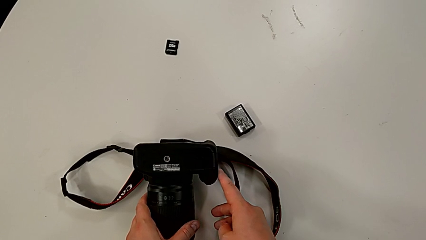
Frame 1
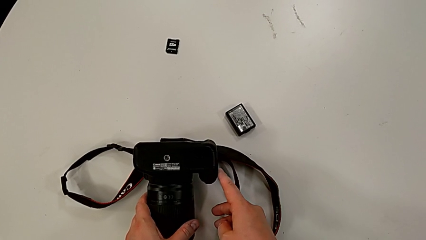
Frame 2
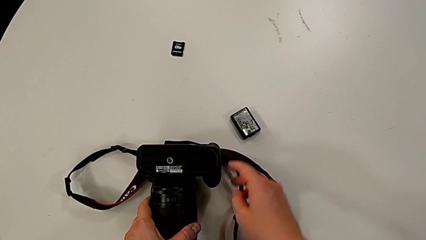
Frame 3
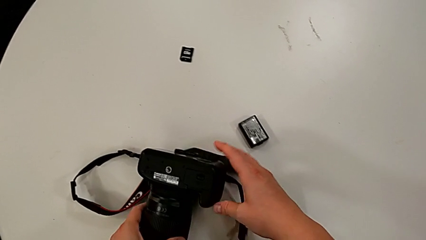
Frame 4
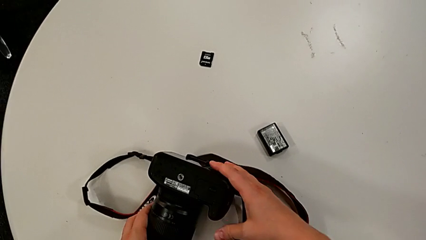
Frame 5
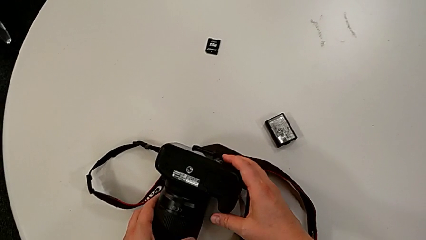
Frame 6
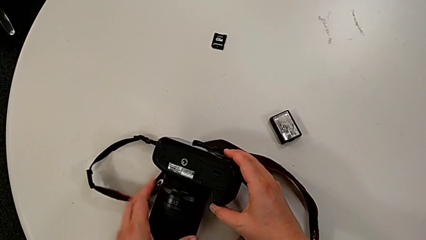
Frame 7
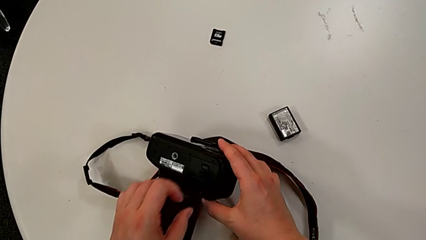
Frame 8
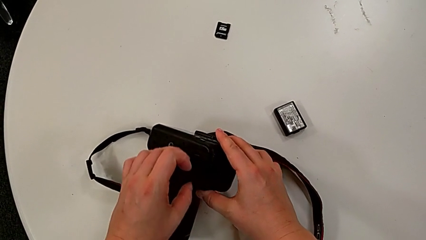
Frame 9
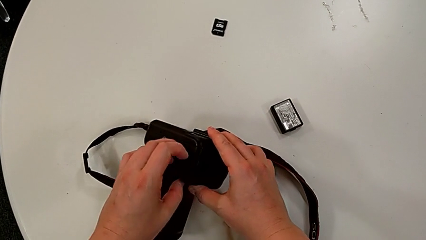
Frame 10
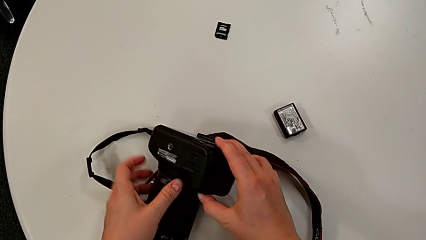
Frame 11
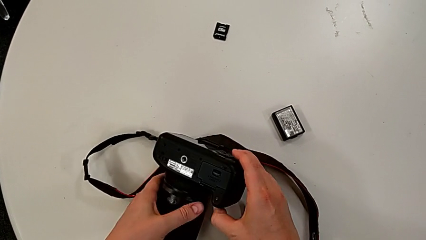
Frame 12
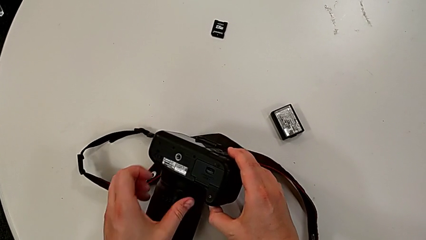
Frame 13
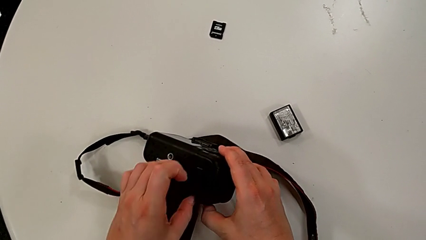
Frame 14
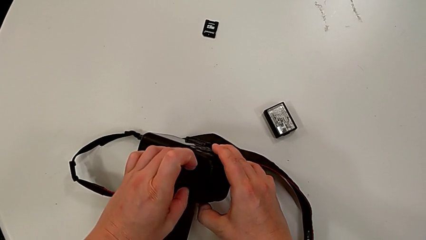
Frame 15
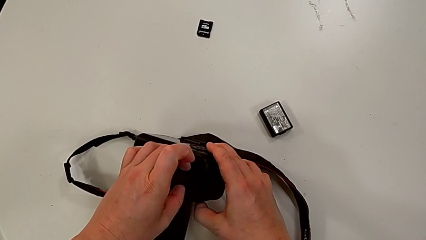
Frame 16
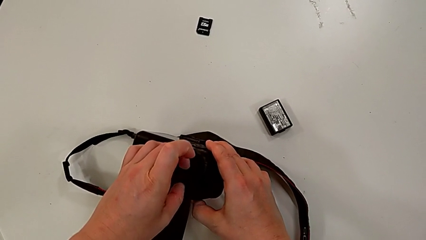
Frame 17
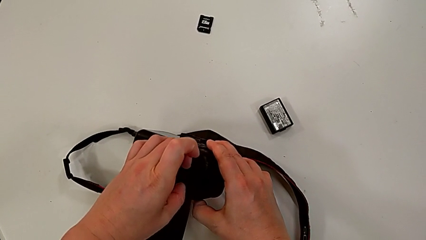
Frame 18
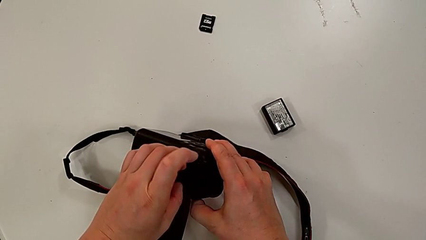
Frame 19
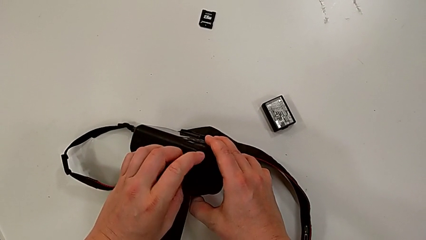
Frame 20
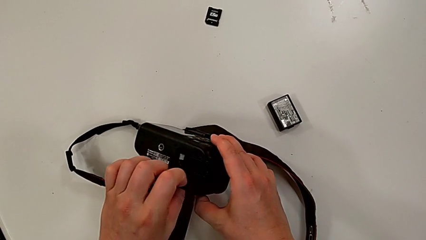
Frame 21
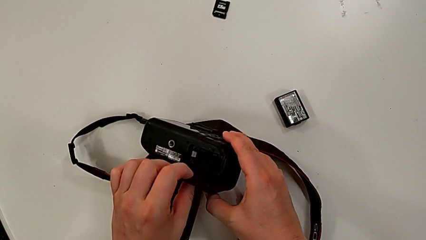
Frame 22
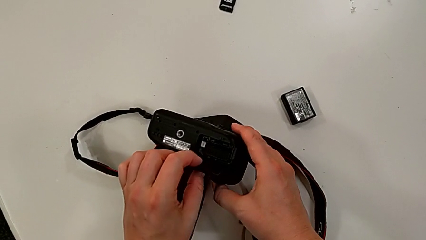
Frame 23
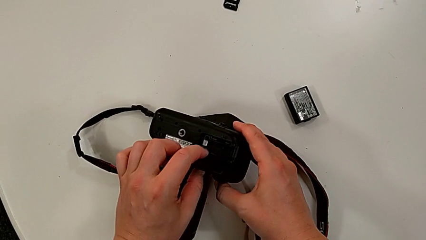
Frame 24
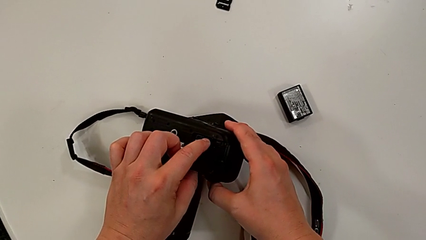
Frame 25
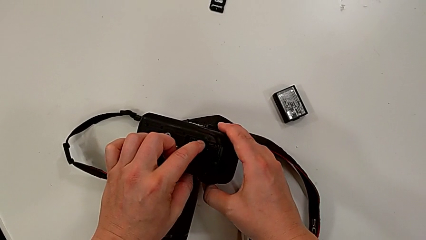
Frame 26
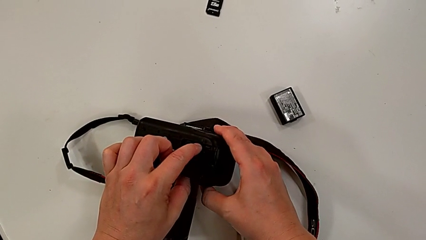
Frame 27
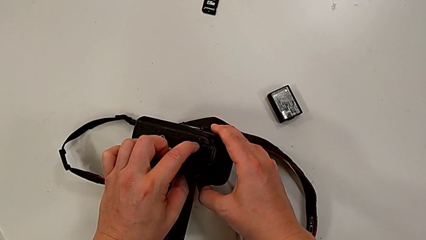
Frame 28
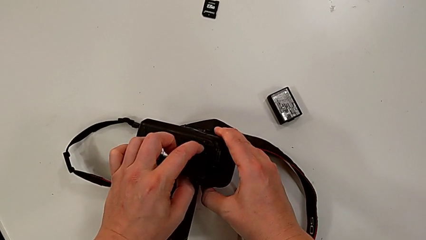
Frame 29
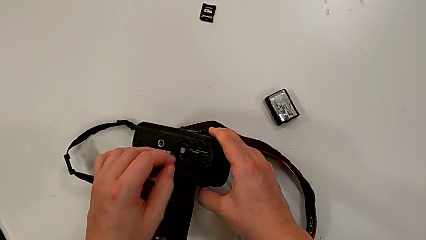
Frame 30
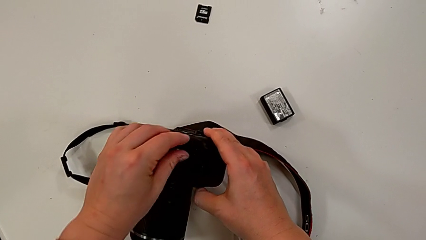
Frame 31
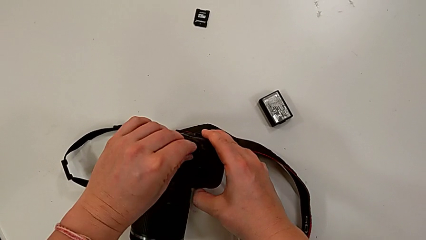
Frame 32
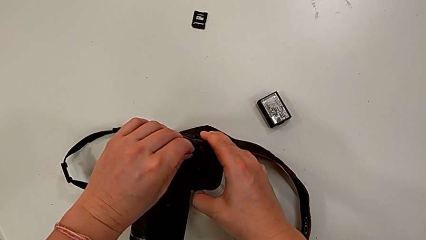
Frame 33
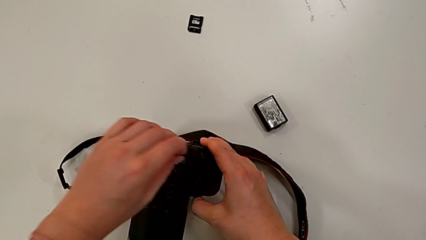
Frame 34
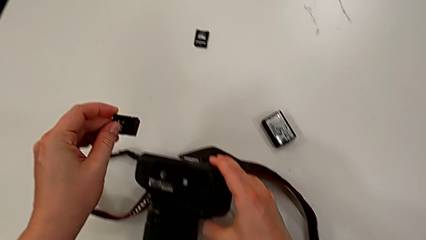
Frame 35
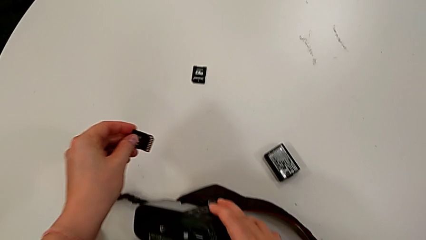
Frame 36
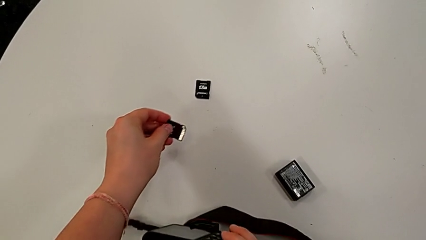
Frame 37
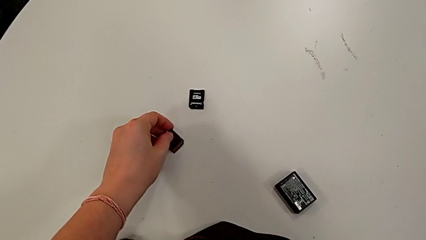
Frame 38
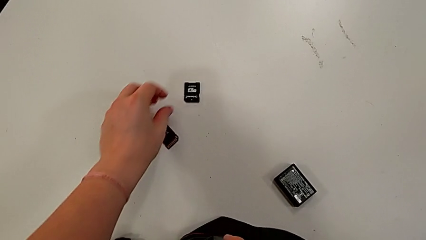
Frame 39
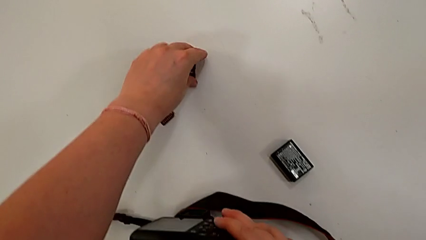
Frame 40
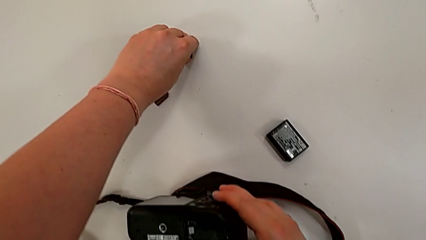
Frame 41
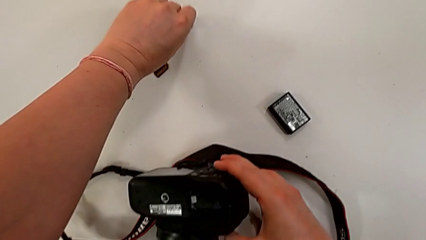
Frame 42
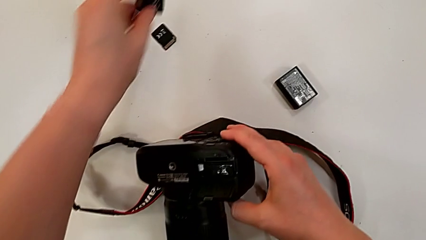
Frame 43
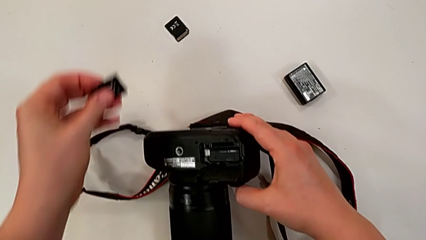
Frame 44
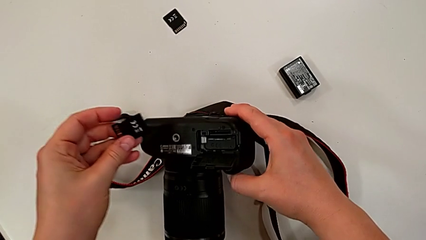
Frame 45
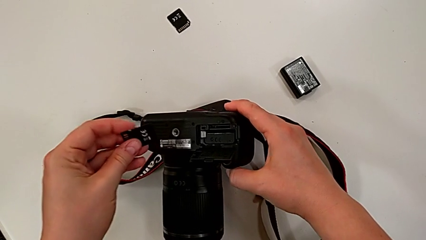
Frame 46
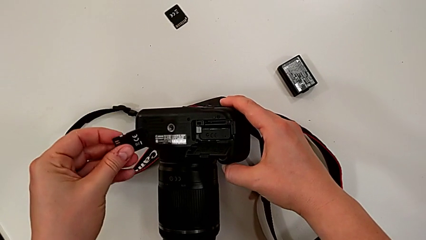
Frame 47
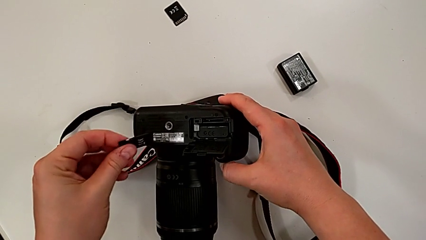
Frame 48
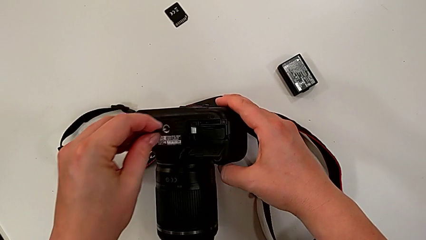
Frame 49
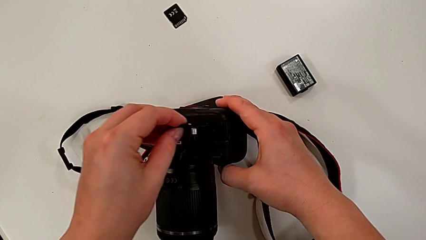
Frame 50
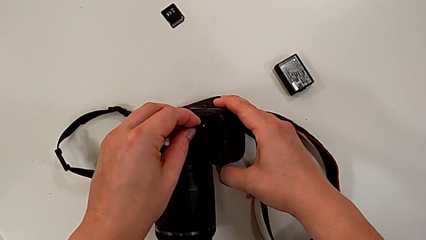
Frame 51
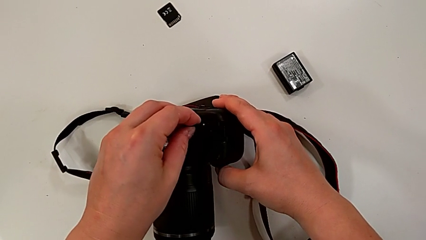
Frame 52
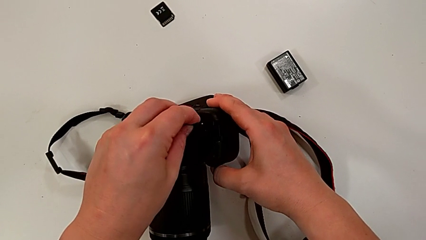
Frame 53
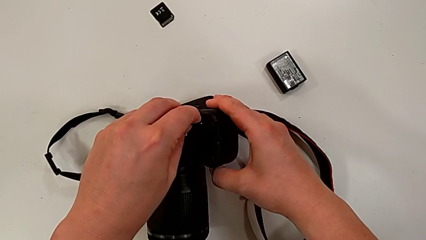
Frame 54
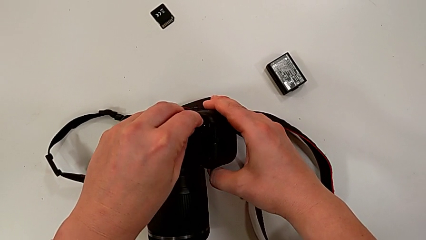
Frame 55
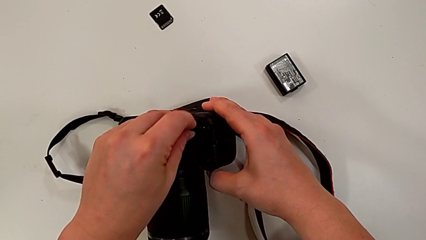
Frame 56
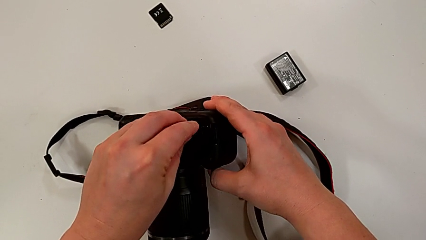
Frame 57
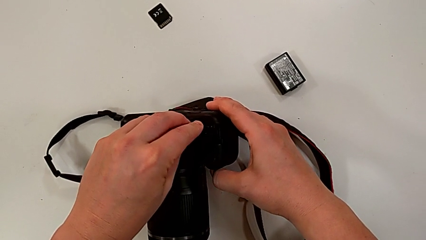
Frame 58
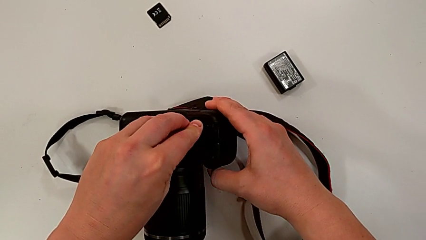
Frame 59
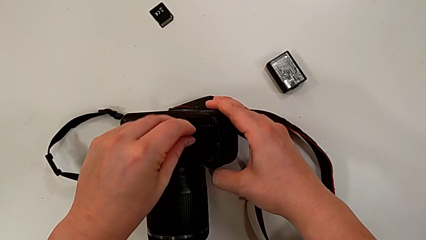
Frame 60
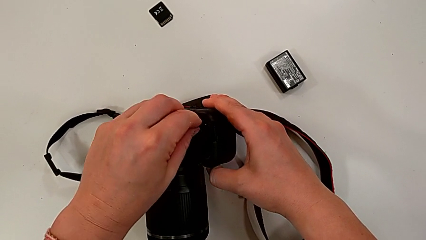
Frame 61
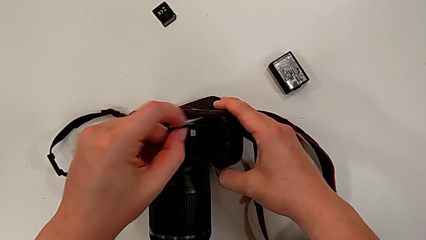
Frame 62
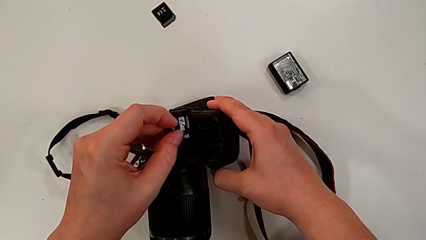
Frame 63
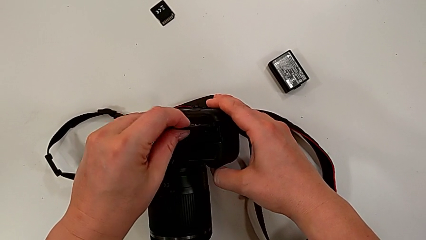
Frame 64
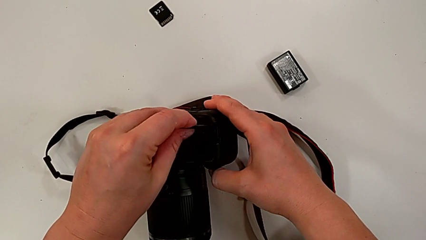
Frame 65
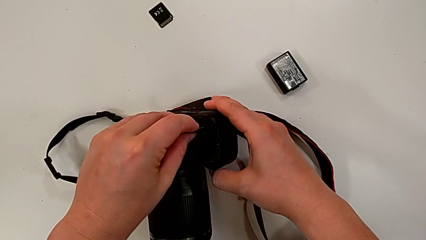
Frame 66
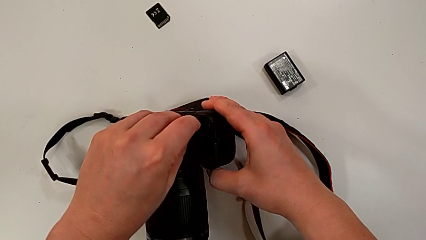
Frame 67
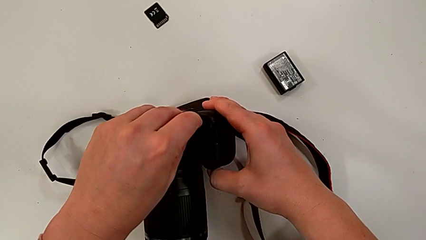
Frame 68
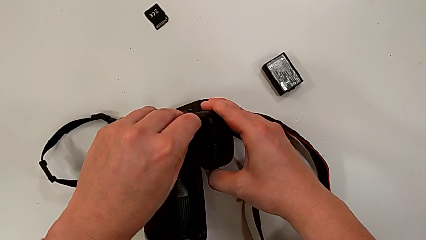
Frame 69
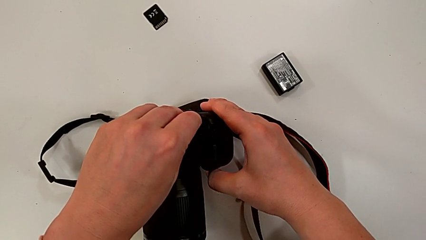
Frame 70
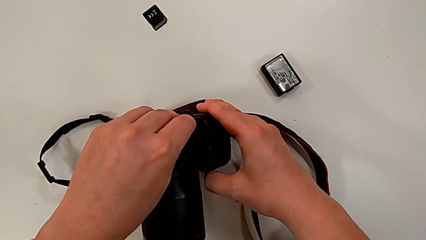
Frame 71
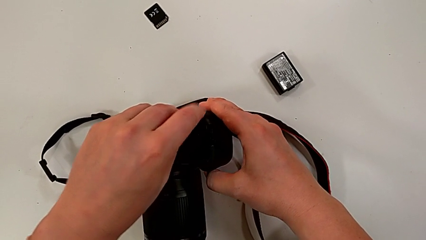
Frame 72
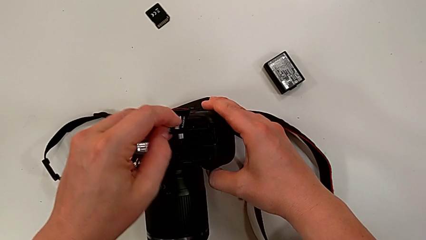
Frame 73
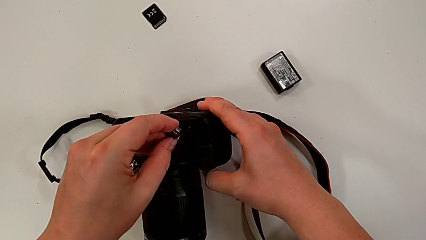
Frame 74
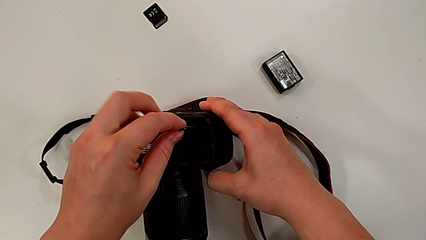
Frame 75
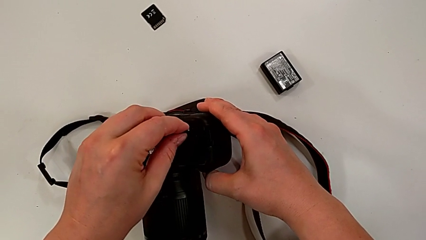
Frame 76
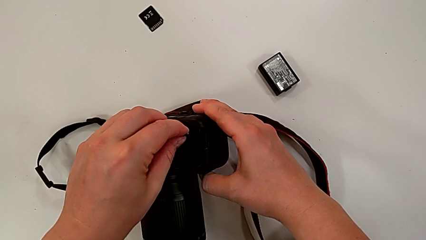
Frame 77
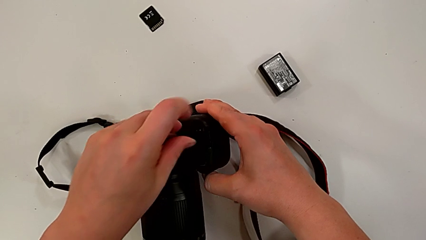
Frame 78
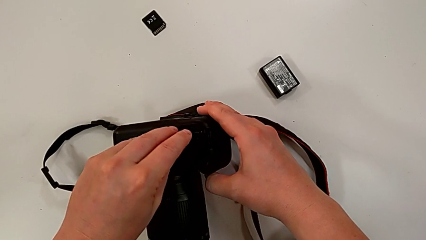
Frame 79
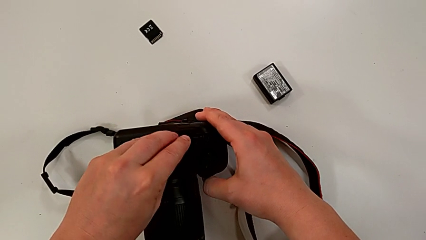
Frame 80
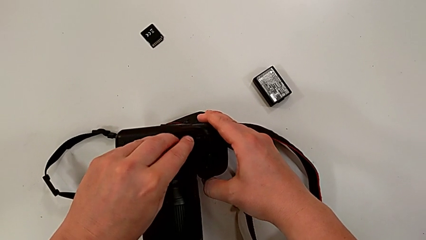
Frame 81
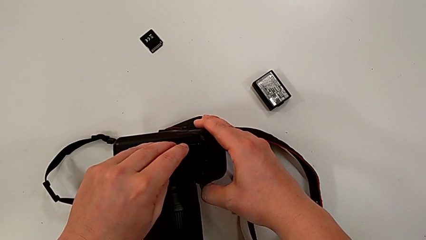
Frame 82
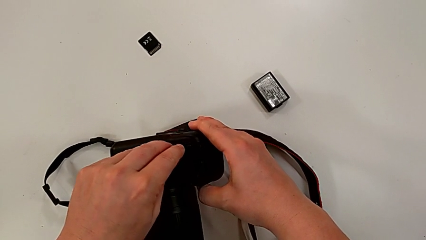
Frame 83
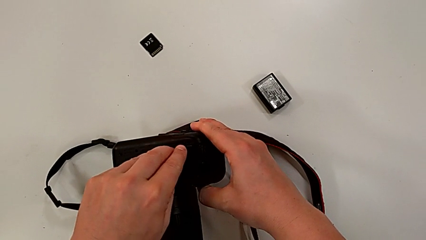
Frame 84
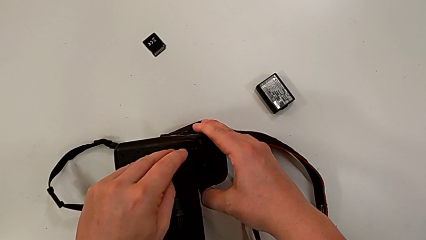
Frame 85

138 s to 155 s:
The camera wearer is changing the SD card of the camera. They rotate the black DSLR, press the little button, open the rectangular battery door, push the old SD card, grab it, place it, lift the new SD card, wrongly insert it, insert it, flip it and wrongly insert it.
